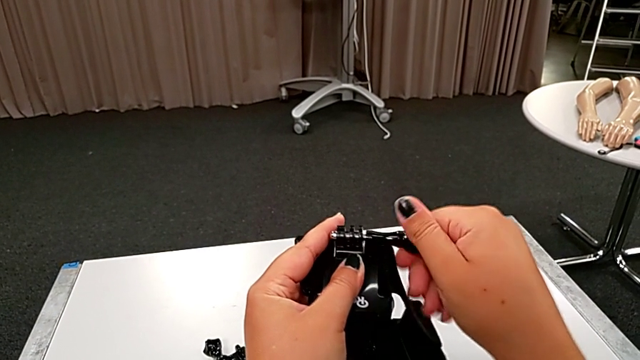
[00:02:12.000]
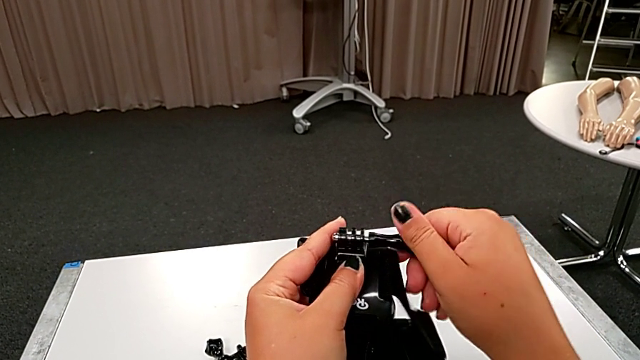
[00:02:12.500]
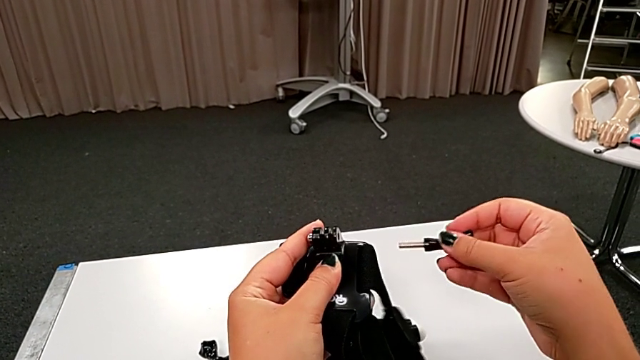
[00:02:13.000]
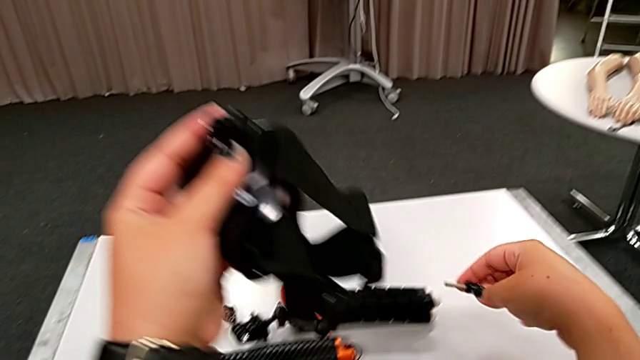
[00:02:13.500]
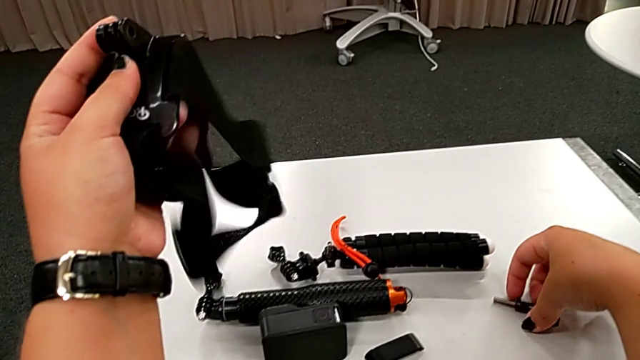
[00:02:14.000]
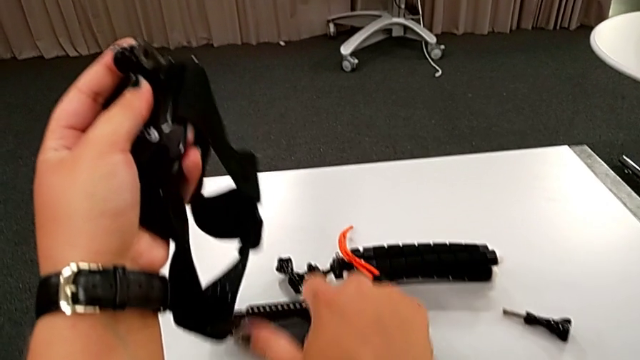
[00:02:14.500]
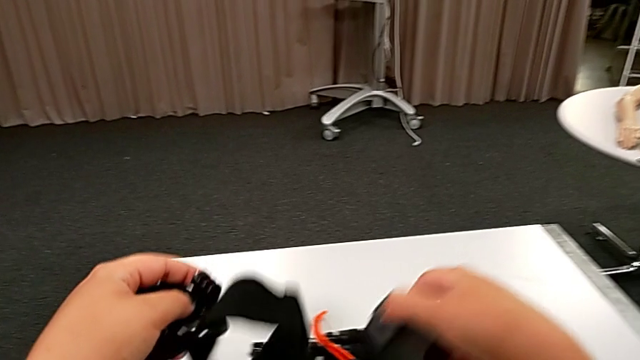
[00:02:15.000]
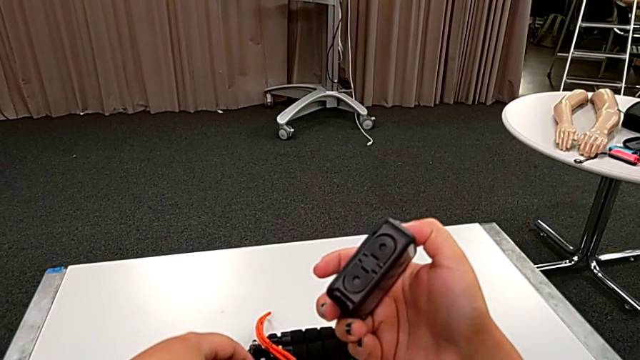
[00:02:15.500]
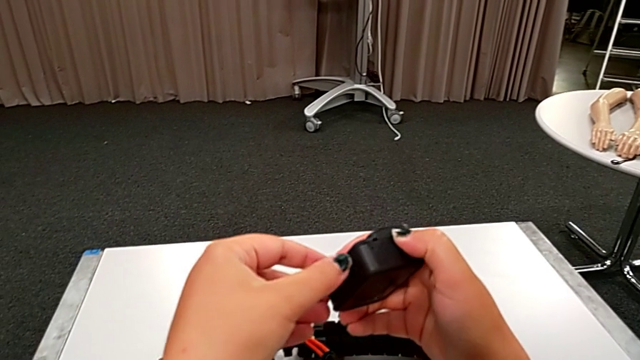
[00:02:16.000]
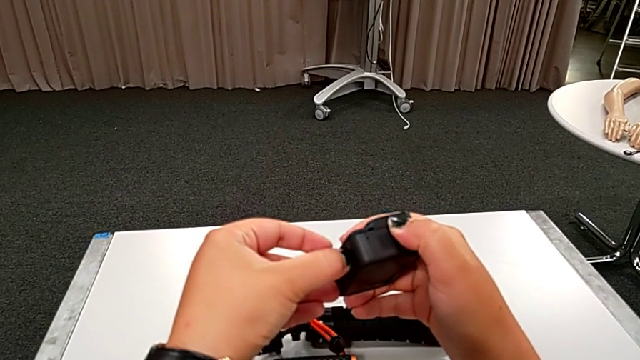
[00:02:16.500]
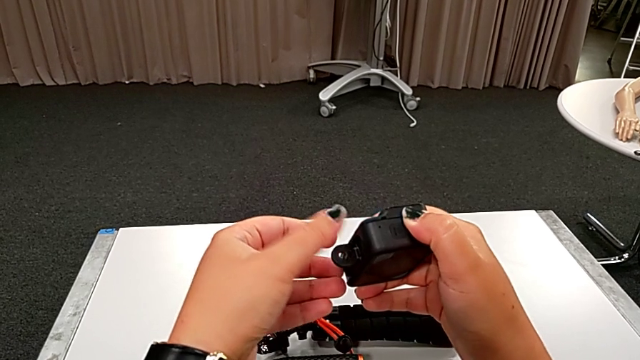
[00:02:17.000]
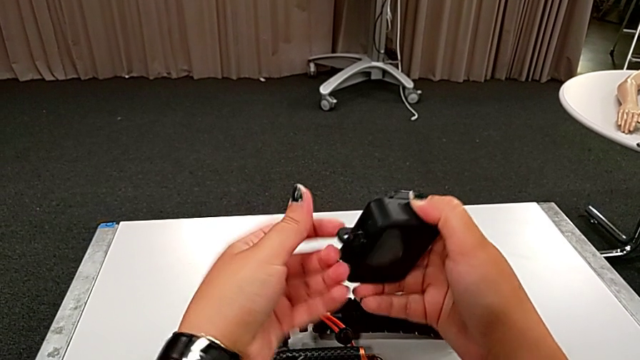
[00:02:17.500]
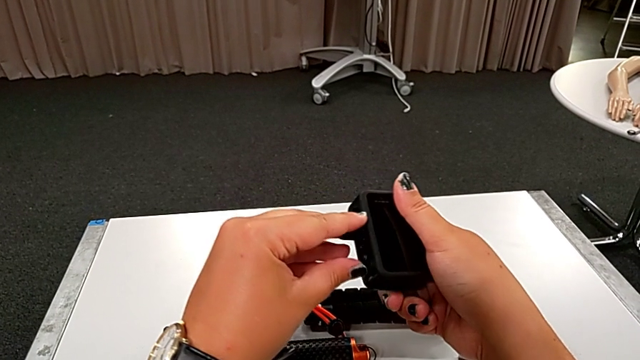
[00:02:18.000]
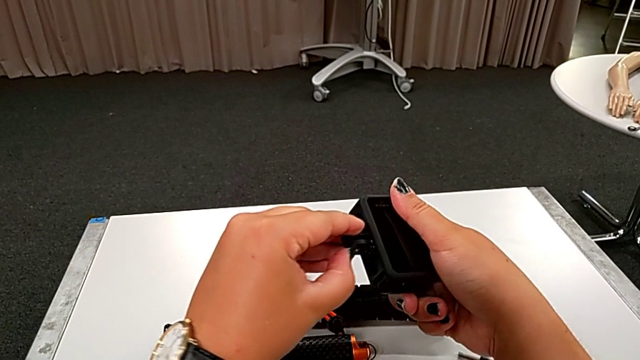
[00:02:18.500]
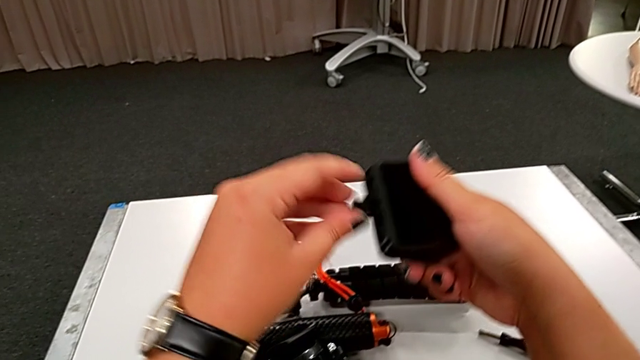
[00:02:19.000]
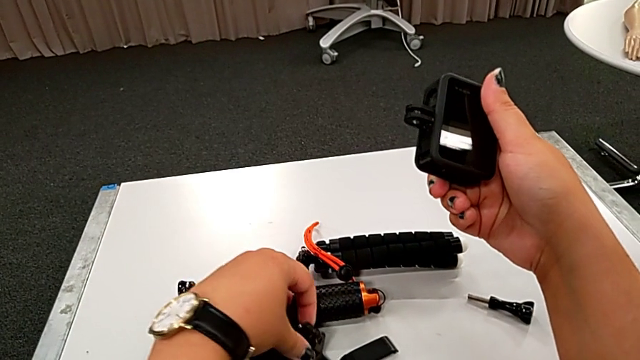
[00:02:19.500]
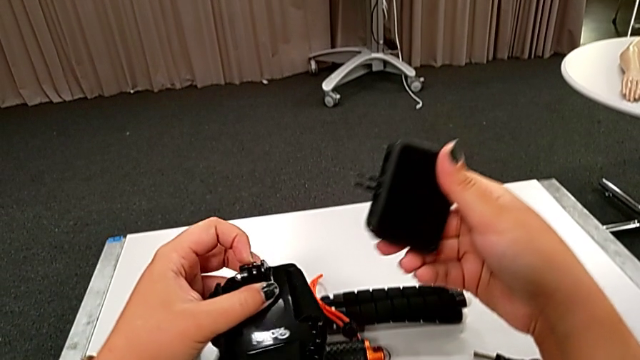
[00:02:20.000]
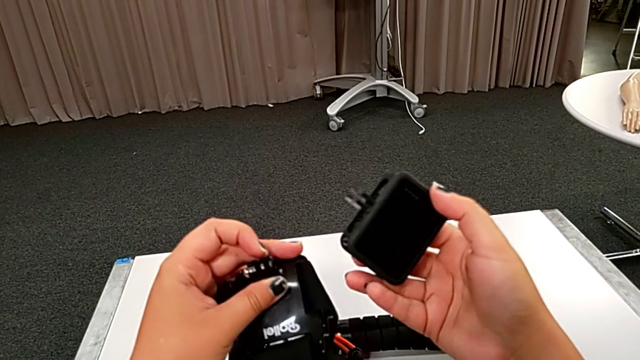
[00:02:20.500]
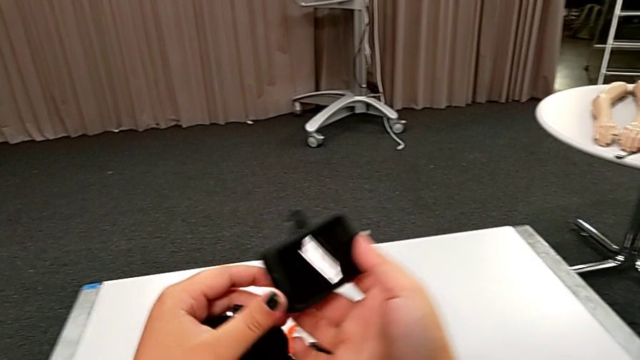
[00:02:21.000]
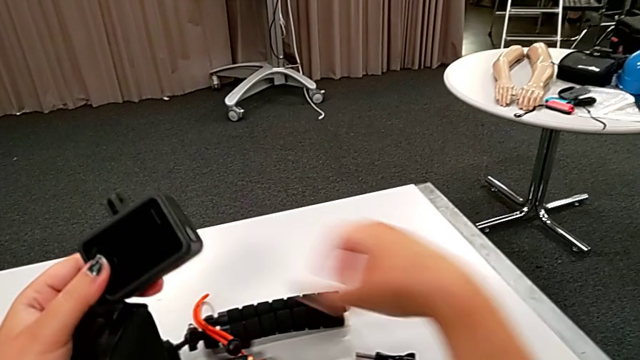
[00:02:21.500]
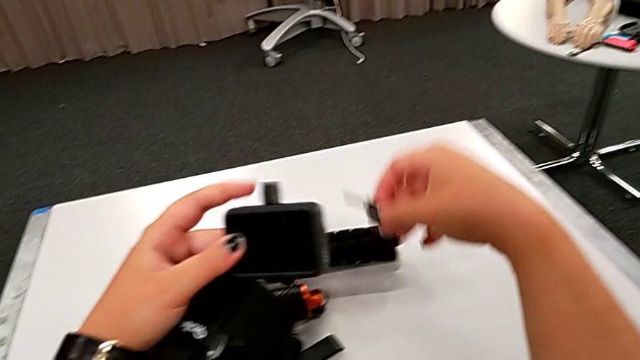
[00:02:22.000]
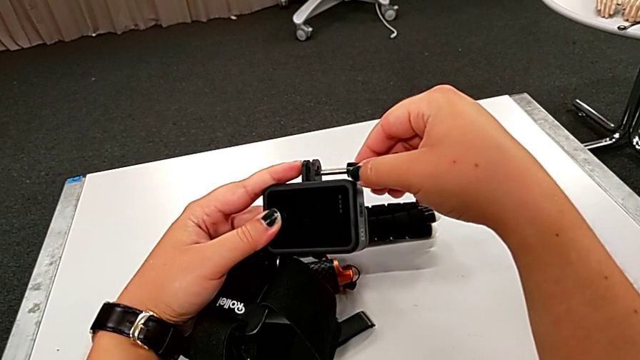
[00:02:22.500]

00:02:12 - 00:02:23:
The camera wearer is attaching the GoPro to the strap. They place the screw, pull the little mounting peg and grab the screw.

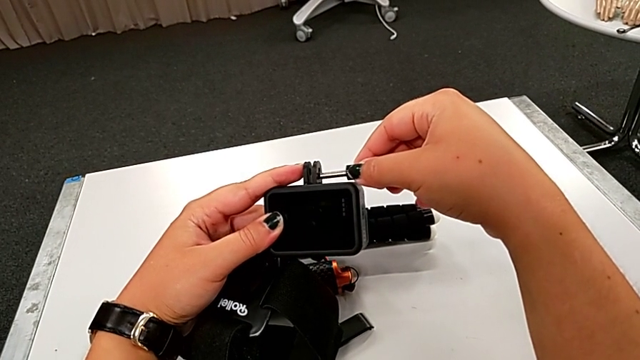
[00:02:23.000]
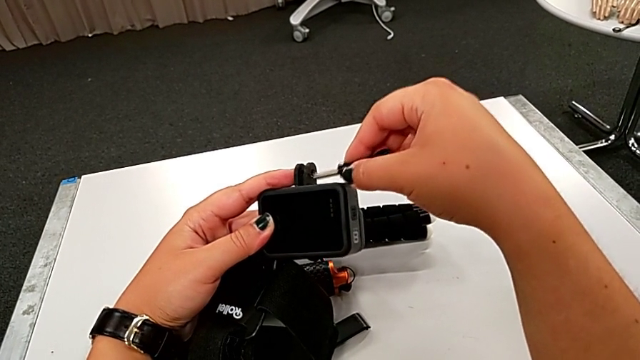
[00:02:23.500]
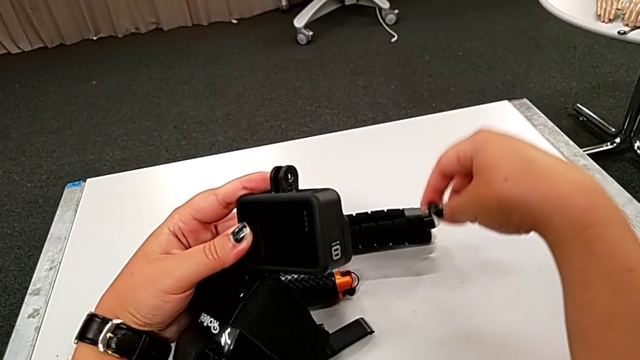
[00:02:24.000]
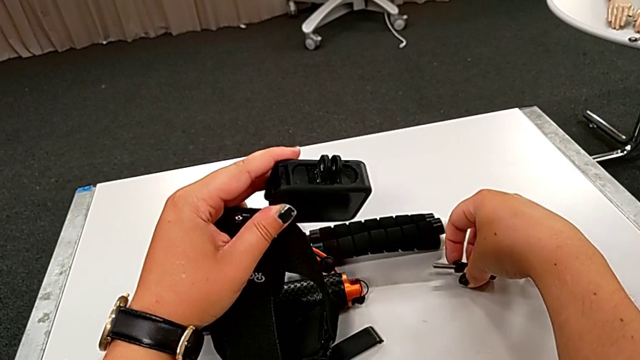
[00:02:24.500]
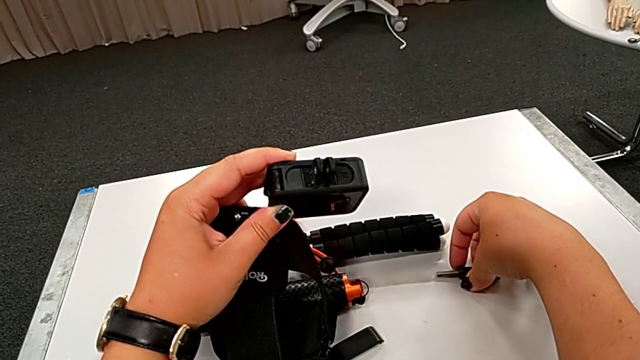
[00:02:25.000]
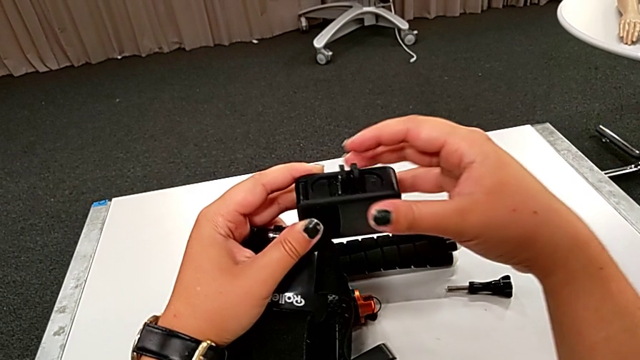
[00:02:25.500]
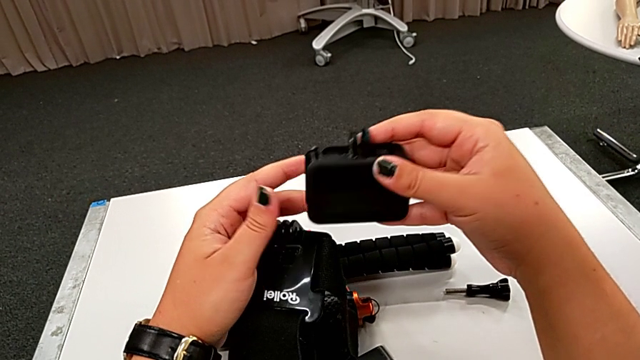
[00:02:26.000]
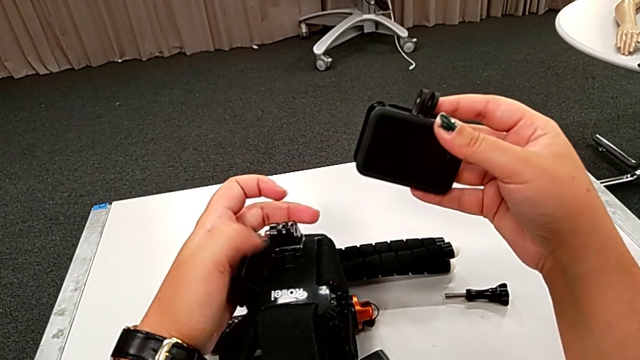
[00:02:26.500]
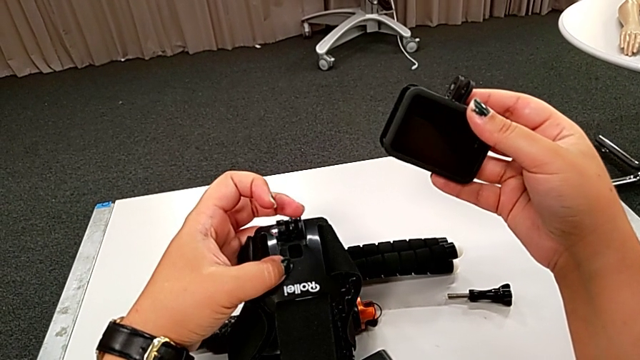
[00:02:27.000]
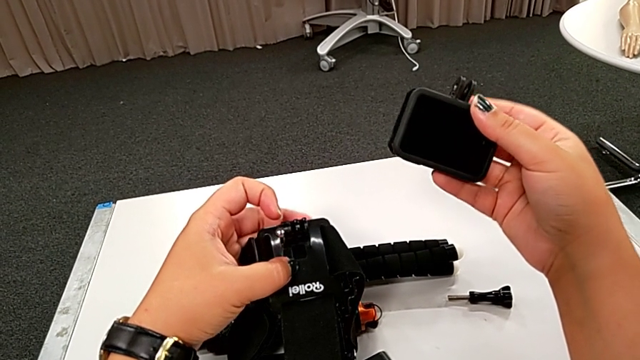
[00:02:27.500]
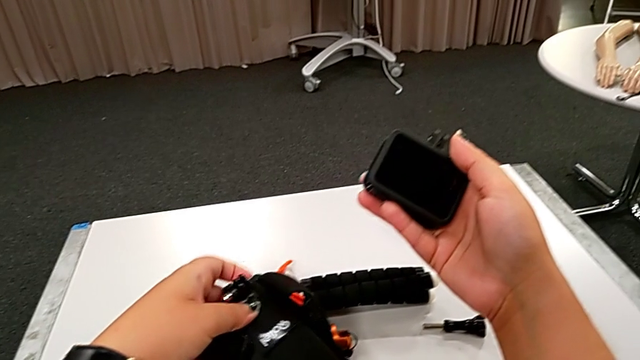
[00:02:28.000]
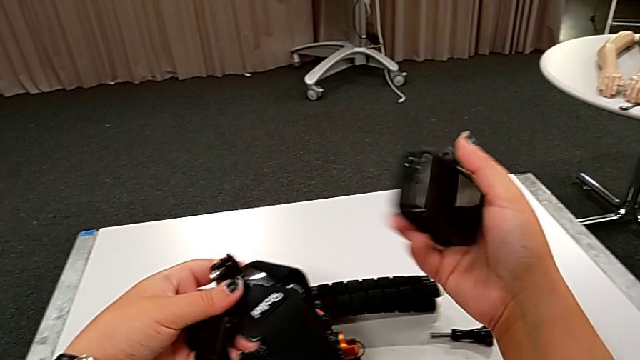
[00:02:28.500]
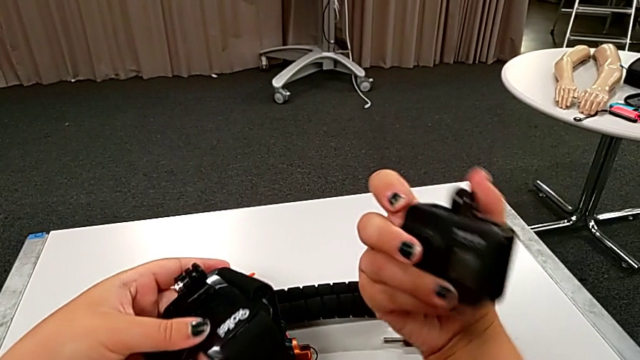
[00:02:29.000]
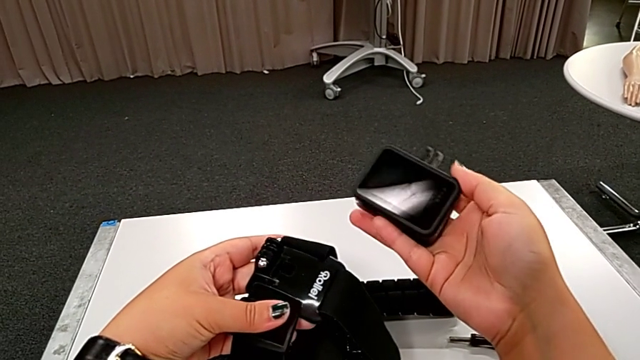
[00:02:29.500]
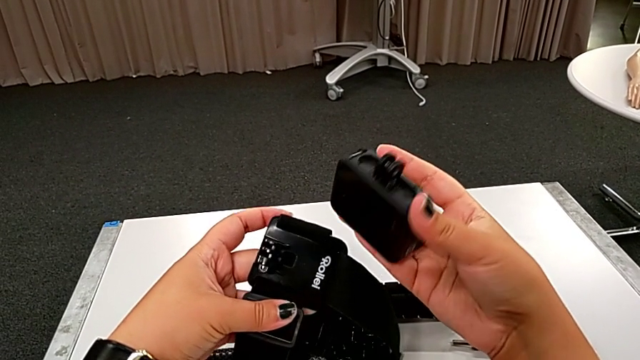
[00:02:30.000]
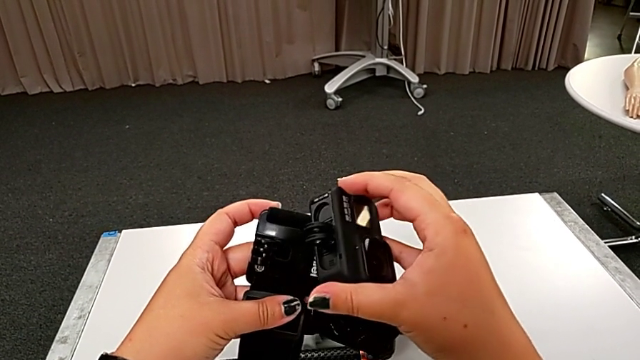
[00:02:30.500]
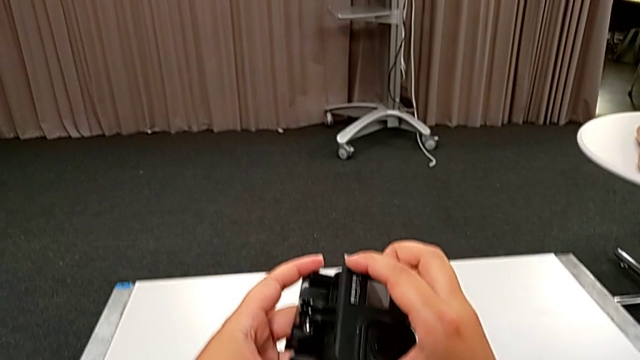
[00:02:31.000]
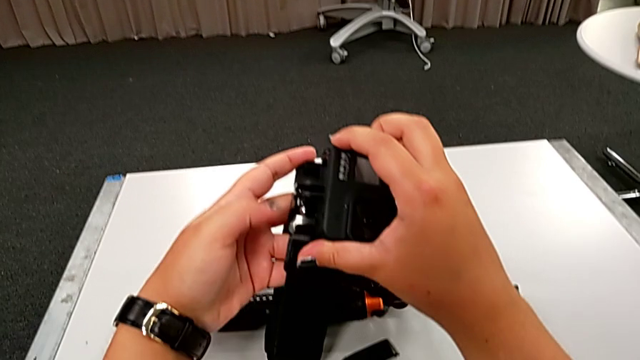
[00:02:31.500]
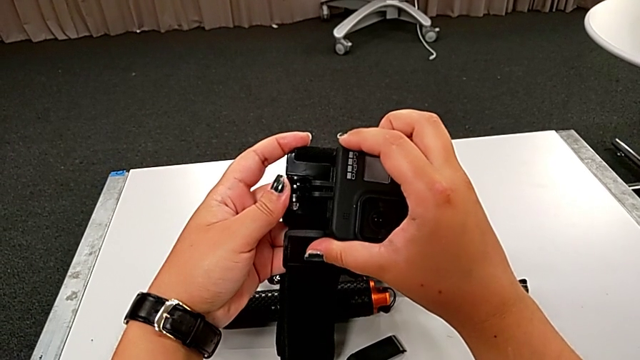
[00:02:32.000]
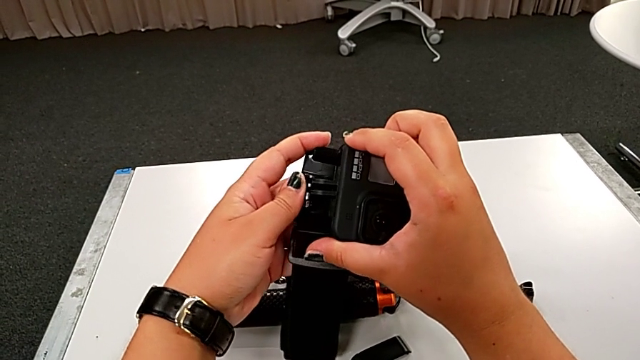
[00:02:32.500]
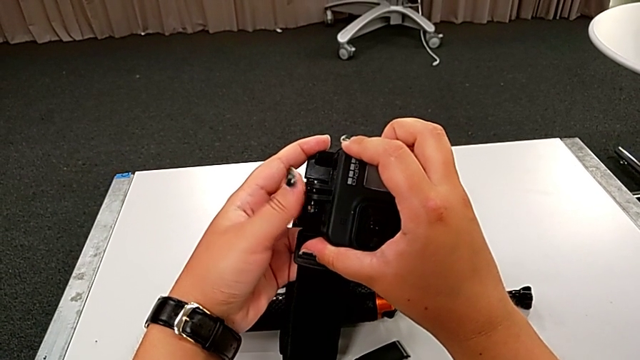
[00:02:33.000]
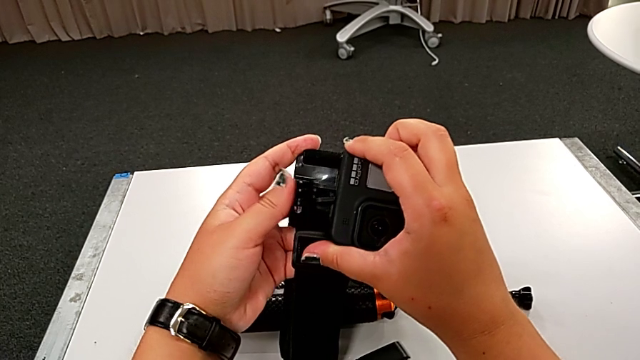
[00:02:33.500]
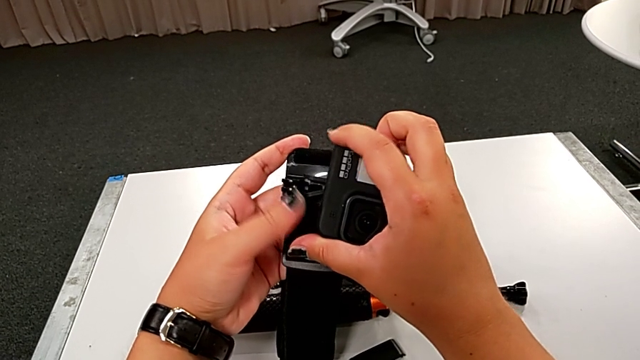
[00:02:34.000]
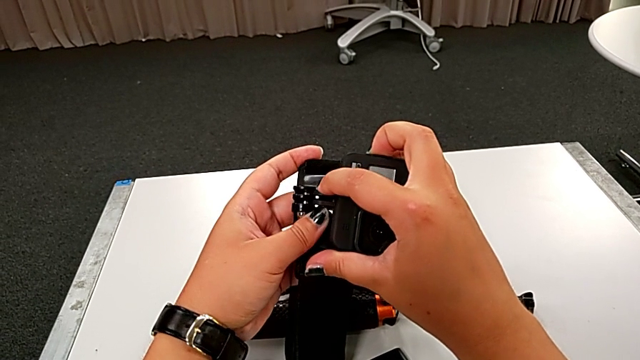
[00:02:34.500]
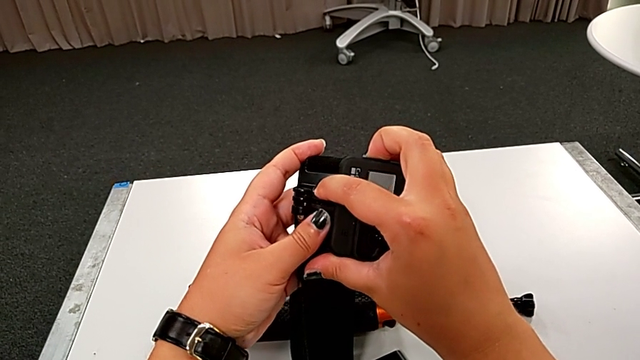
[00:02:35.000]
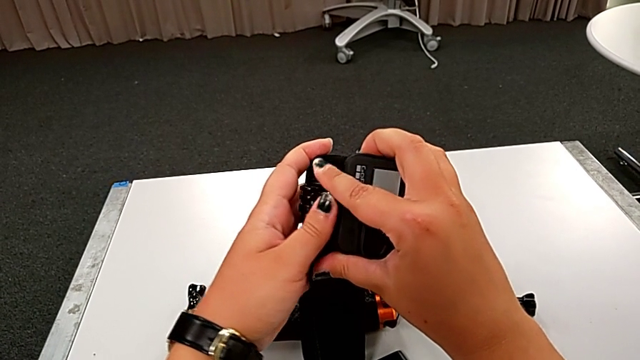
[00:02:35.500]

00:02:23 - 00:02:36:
The camera wearer is attaching the GoPro to the strap. They screw the GoPro, inspect the black GoPro and begin to assemble it.
